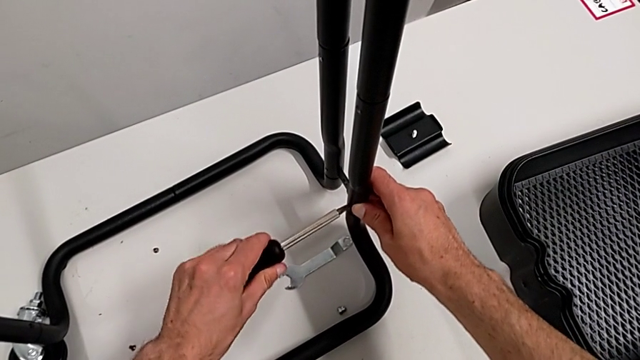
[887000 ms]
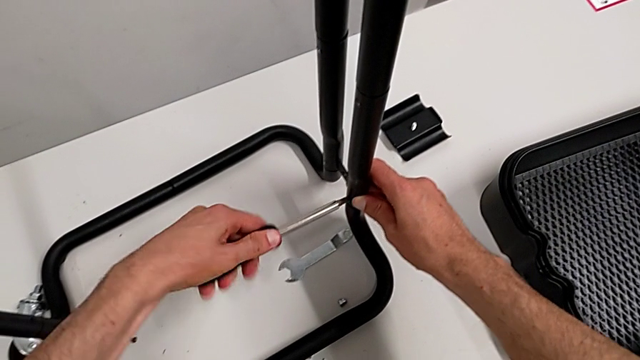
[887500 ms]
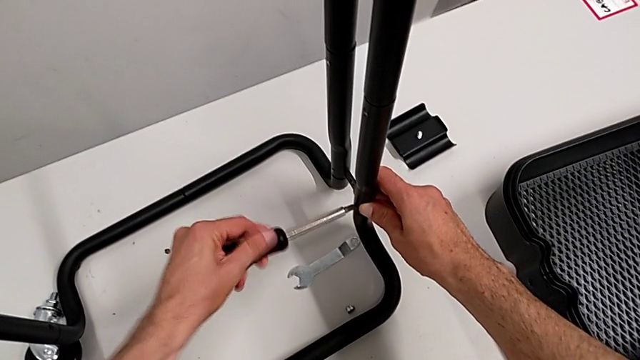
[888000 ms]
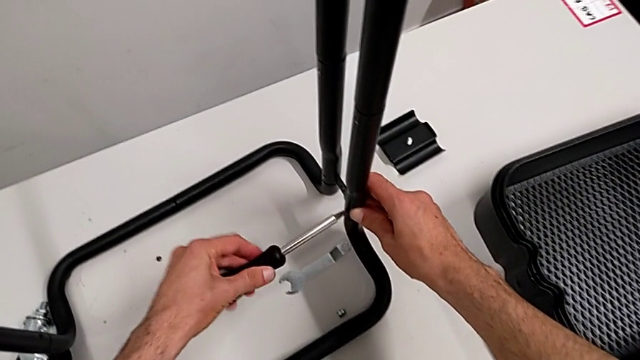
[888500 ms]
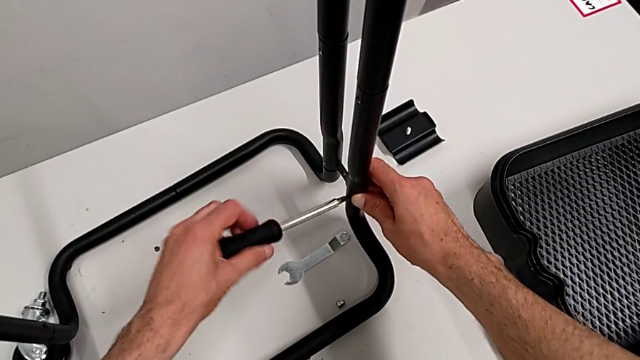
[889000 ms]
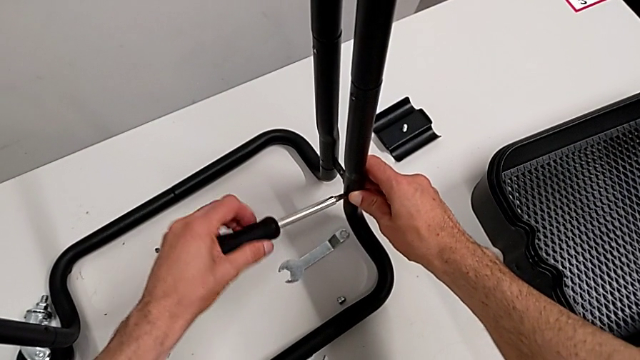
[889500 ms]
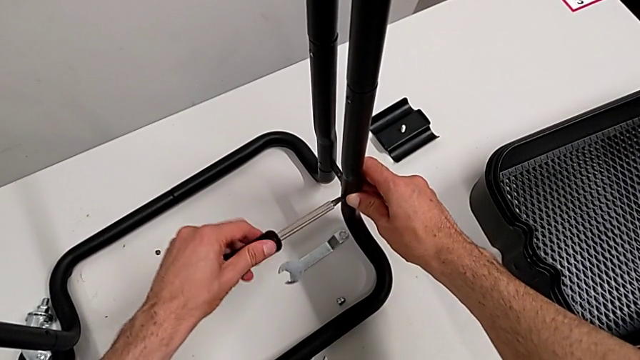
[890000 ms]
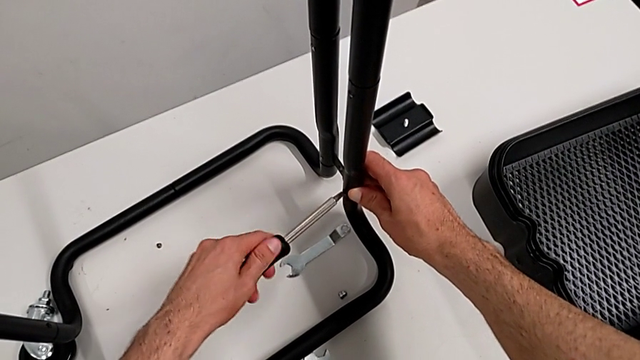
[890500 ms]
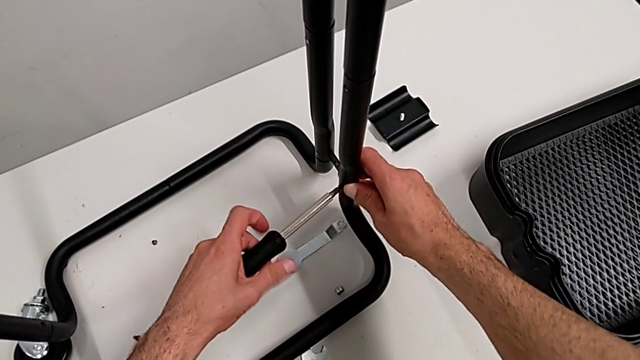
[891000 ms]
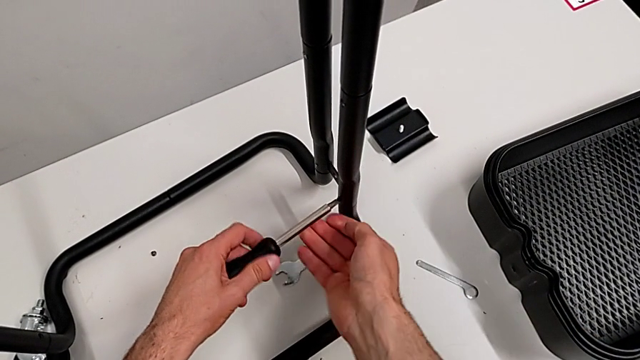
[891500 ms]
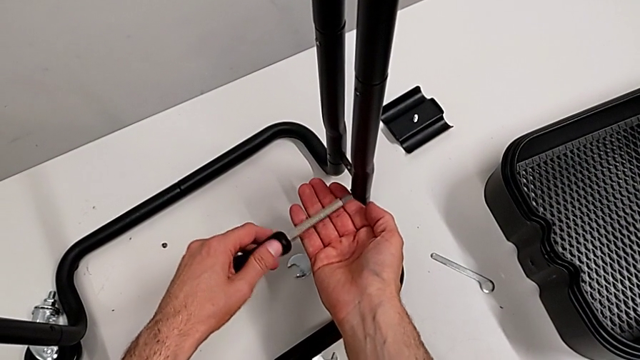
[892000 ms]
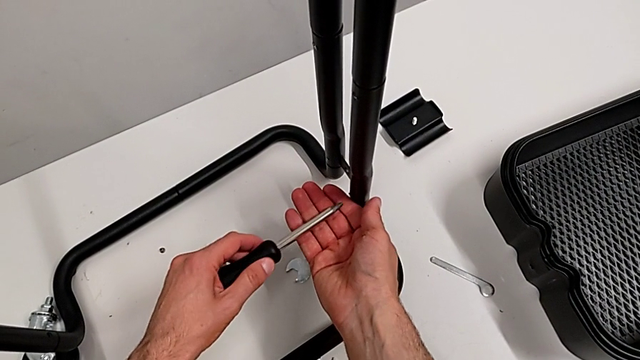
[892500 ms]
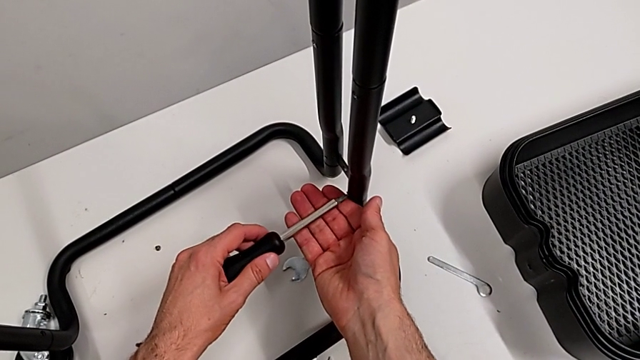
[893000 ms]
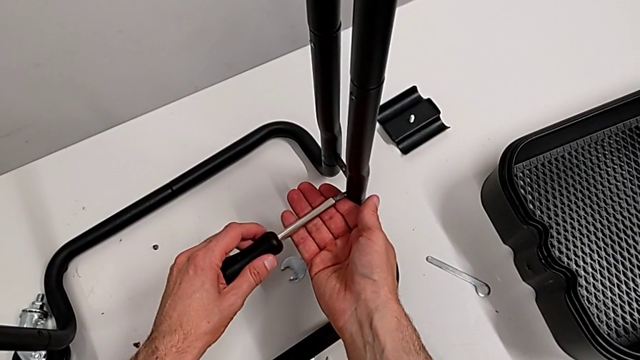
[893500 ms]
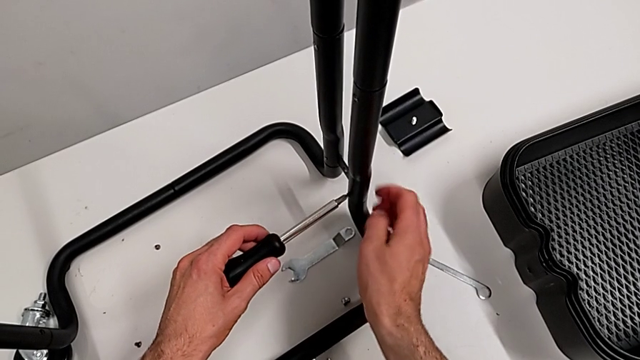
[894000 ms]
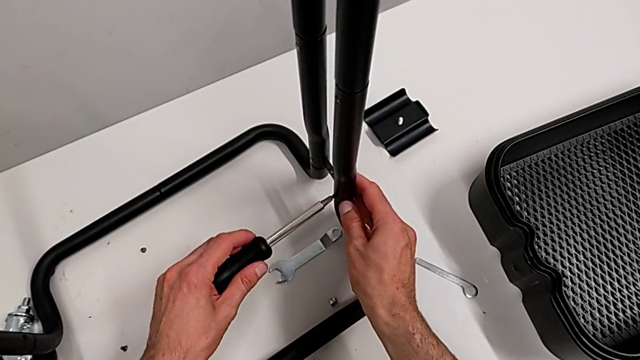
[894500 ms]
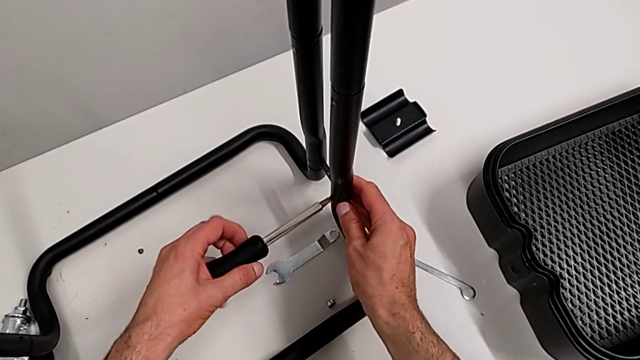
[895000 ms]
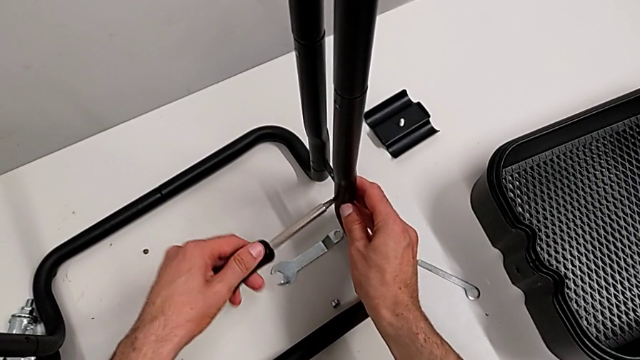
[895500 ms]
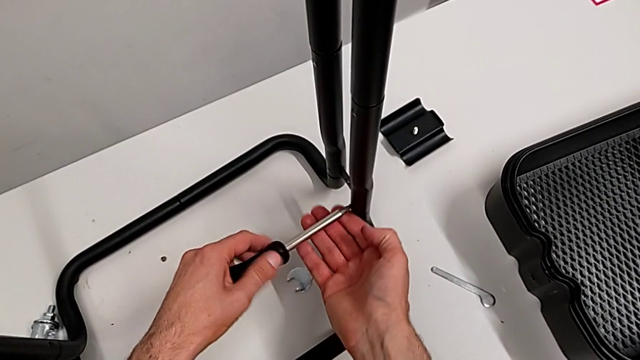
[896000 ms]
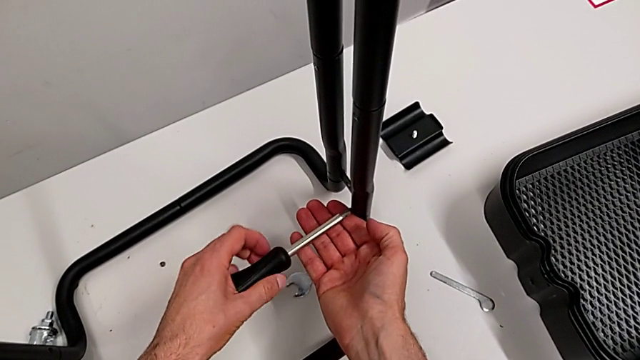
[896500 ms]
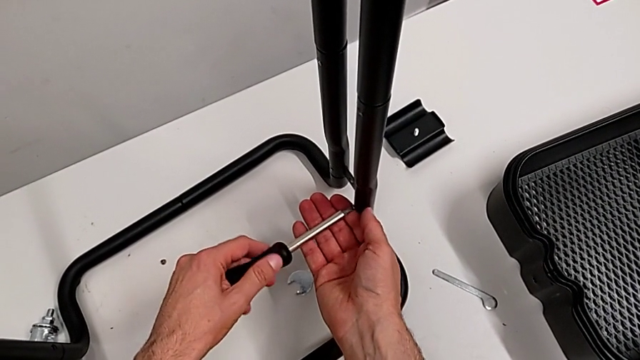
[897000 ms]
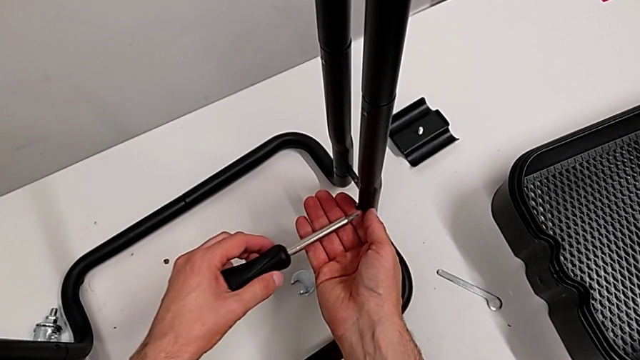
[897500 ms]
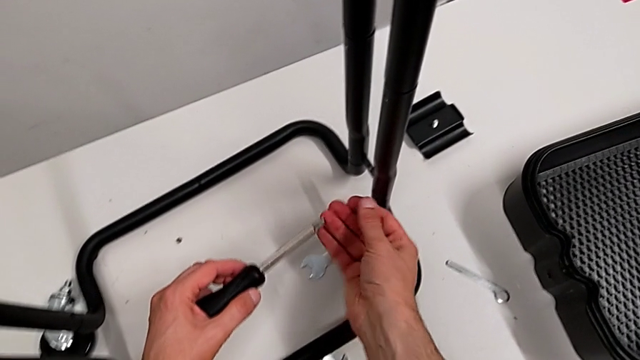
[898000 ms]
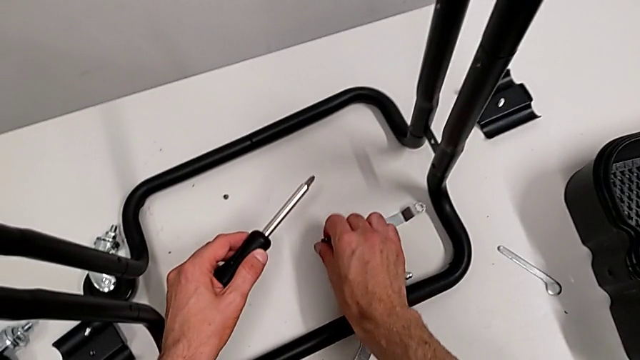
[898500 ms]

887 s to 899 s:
The camera wearer is disassembling the half frames. They keep unscrewing the screw, grab the screw and place it.

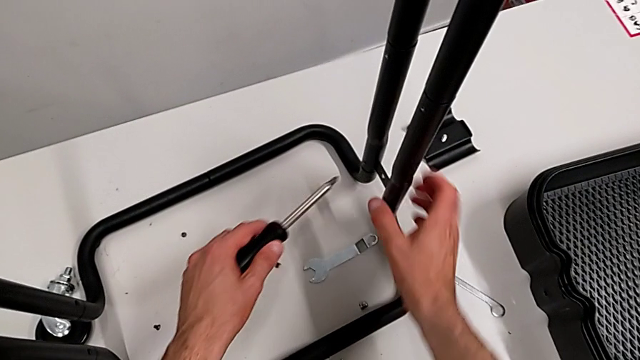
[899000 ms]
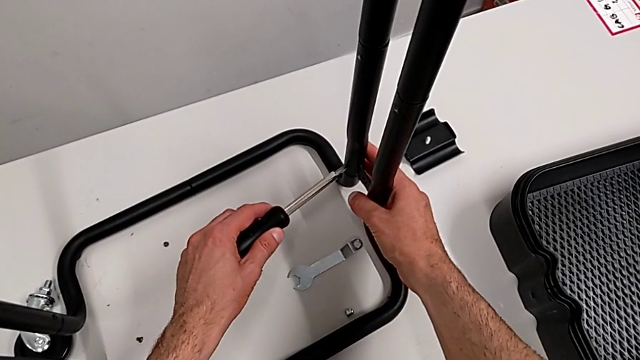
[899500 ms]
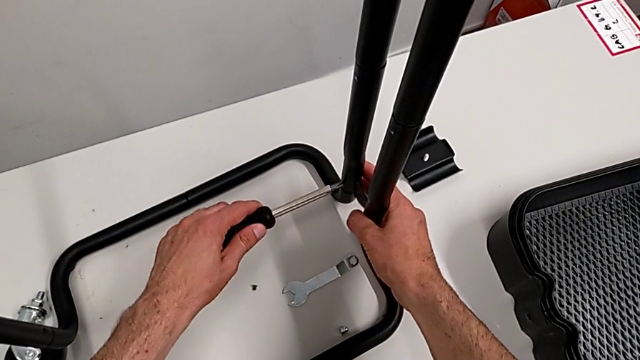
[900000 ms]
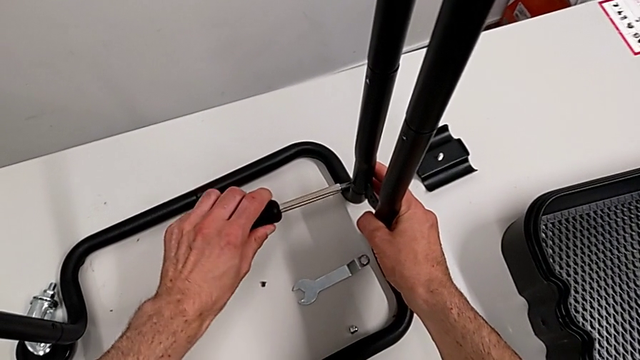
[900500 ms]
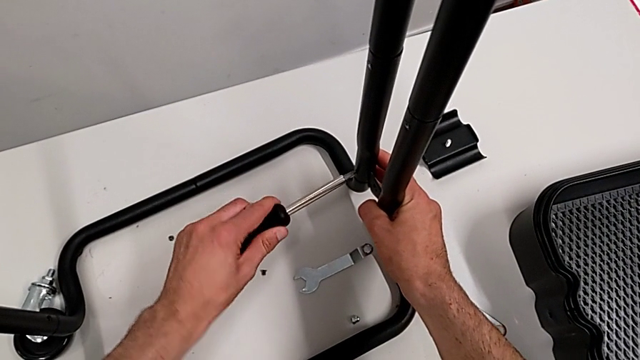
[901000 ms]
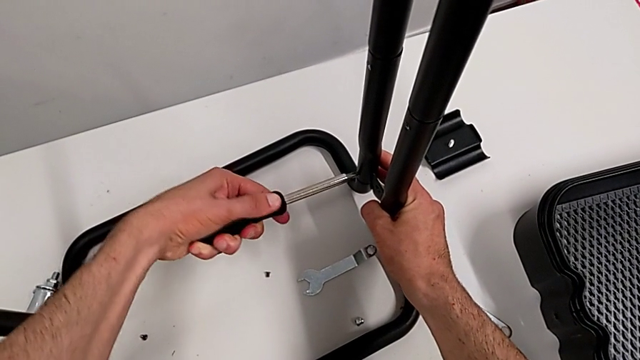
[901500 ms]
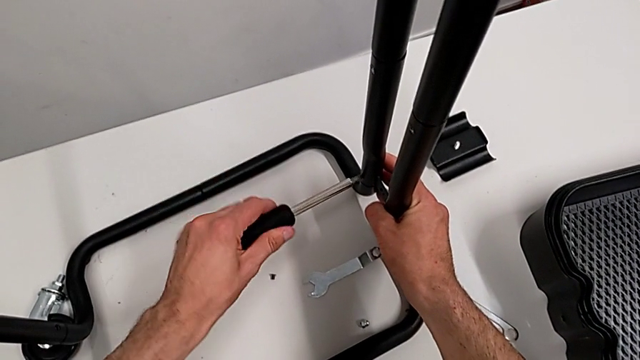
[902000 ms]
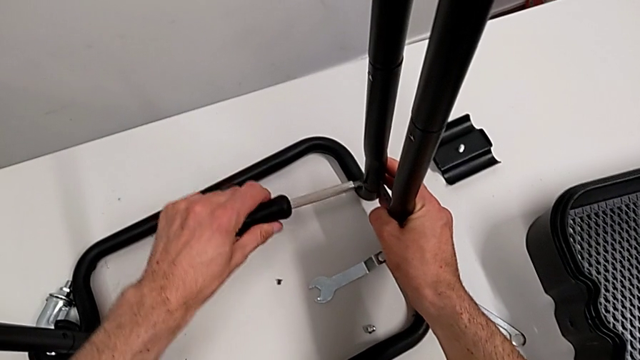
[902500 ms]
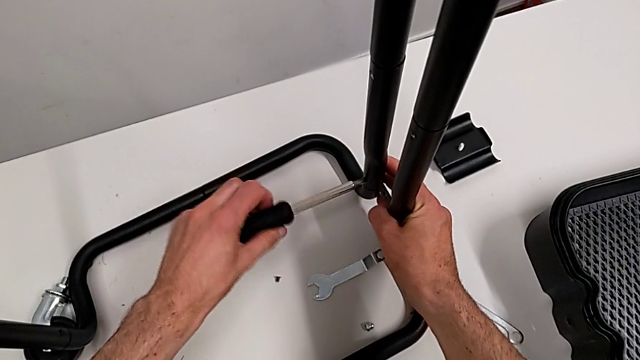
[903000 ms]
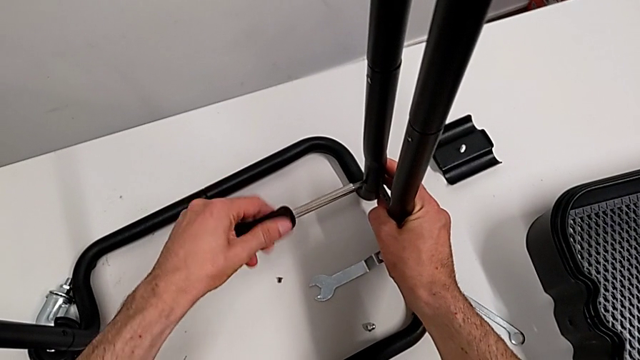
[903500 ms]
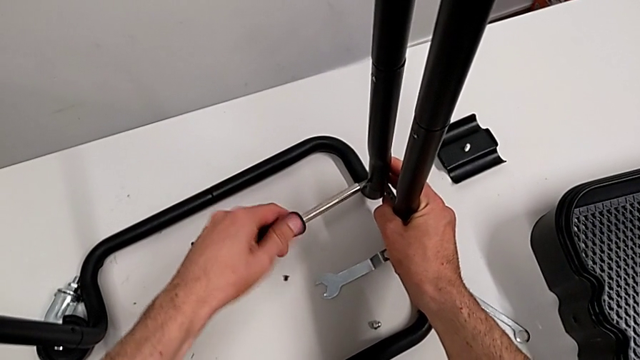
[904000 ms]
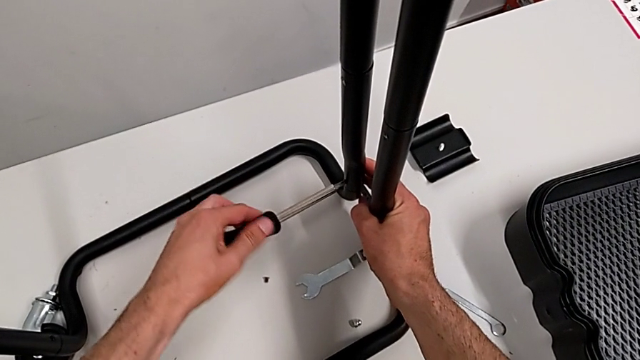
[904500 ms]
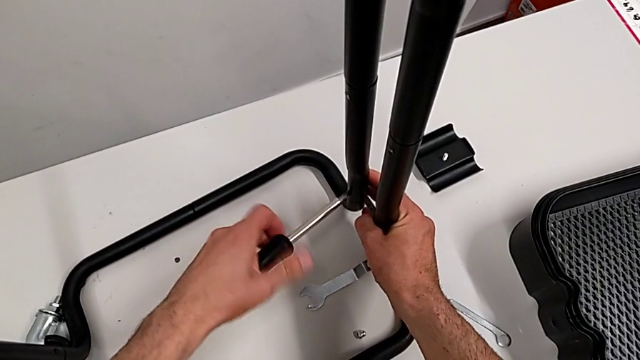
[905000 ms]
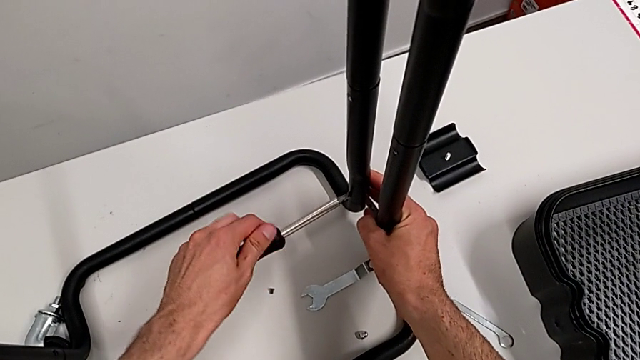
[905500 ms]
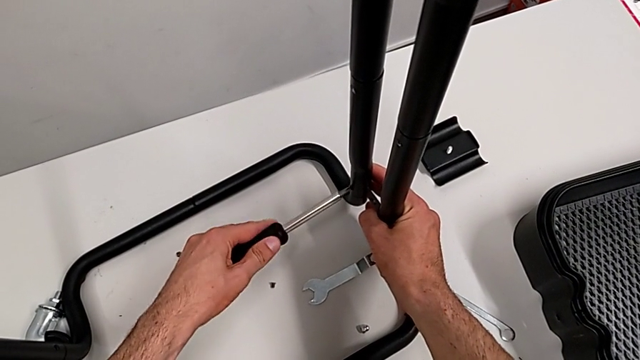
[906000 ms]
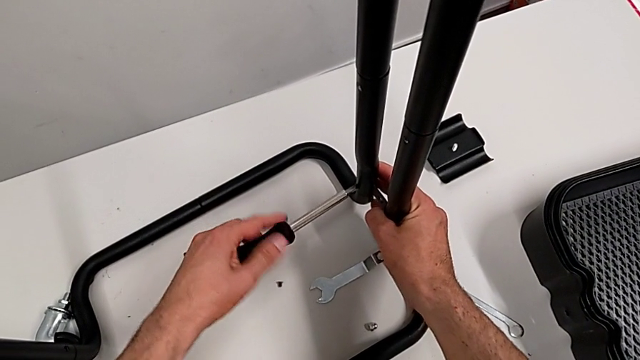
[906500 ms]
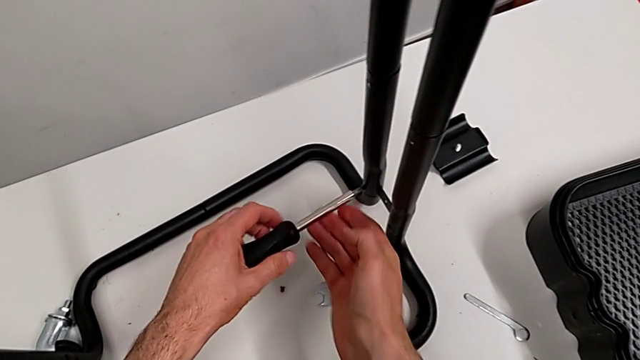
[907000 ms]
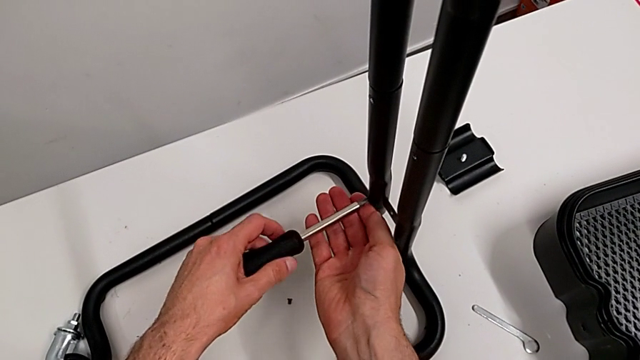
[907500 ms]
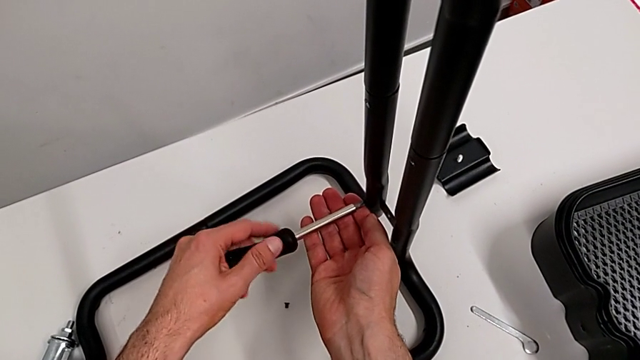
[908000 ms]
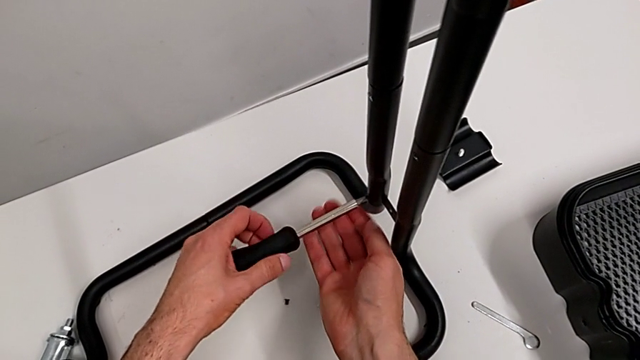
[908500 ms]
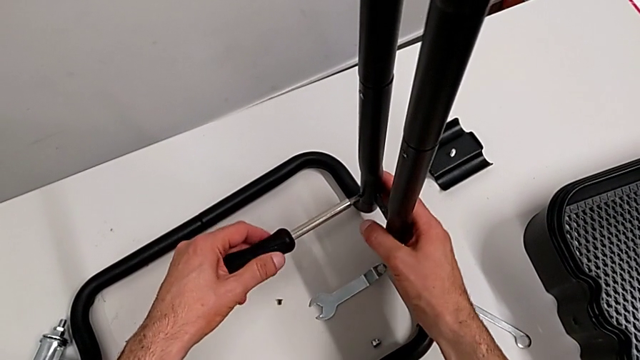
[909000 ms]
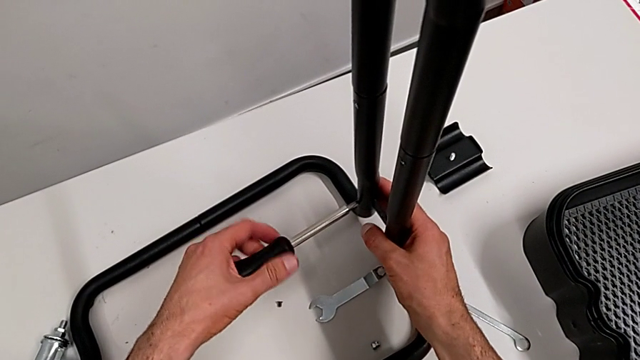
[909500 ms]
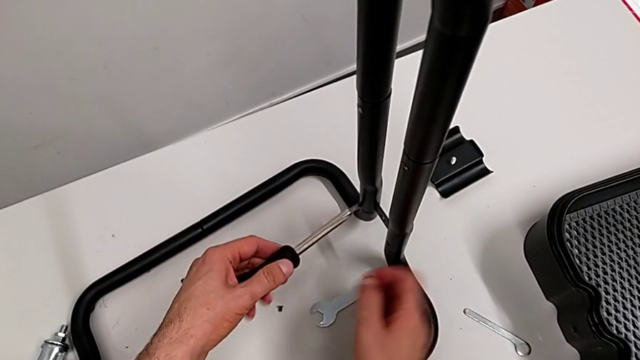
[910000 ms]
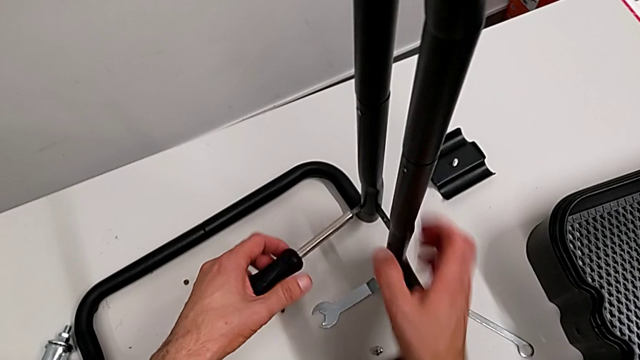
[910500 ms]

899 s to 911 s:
The camera wearer is disassembling the half frames. They place the screwdriver and begin to unscrew the screw.
